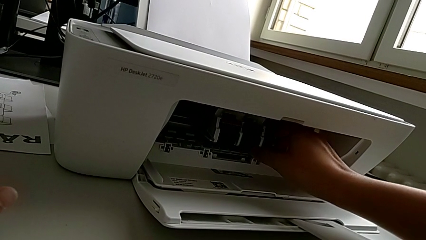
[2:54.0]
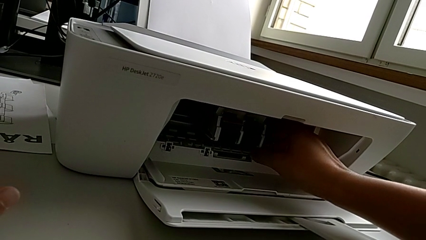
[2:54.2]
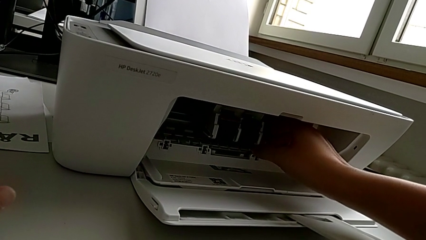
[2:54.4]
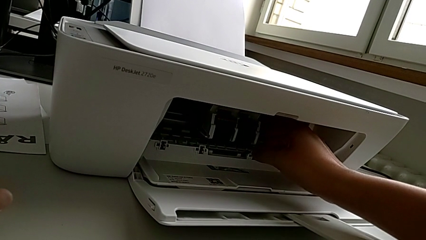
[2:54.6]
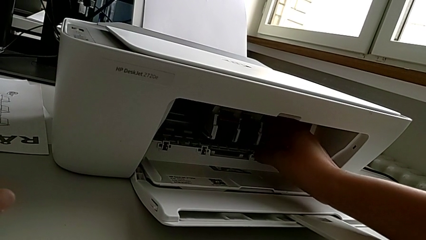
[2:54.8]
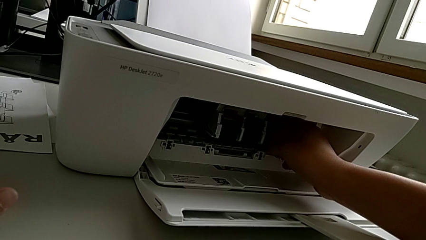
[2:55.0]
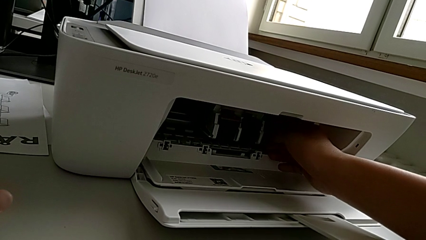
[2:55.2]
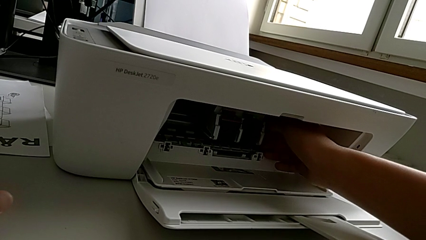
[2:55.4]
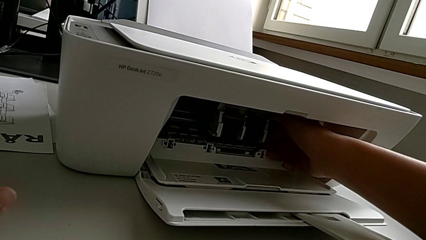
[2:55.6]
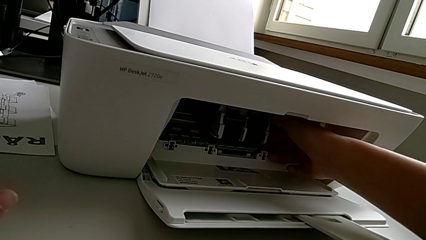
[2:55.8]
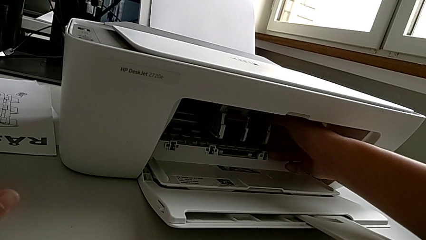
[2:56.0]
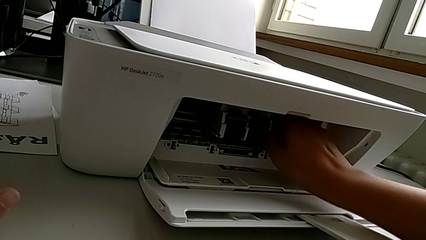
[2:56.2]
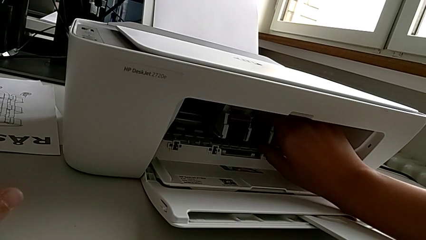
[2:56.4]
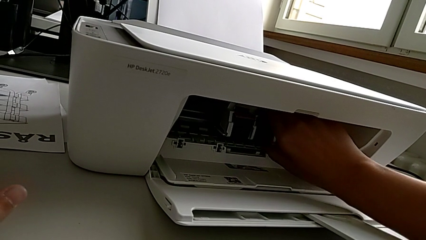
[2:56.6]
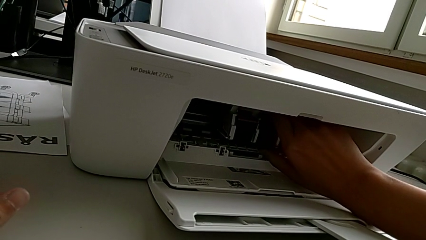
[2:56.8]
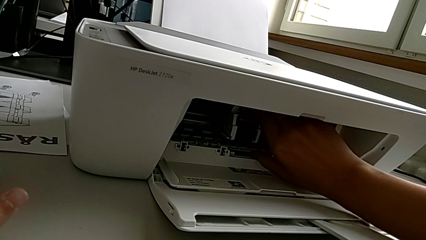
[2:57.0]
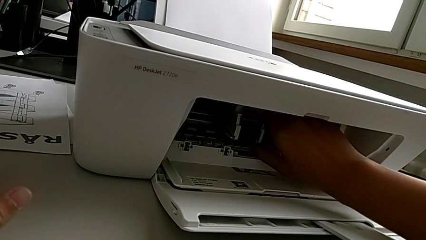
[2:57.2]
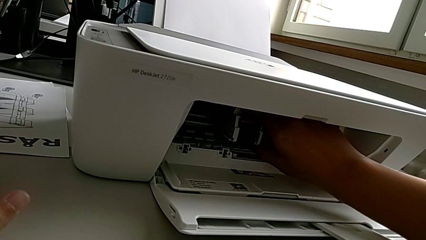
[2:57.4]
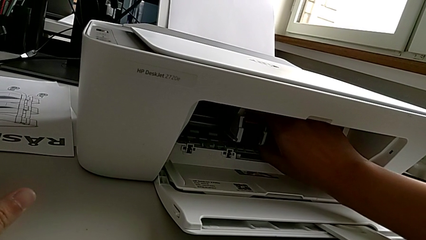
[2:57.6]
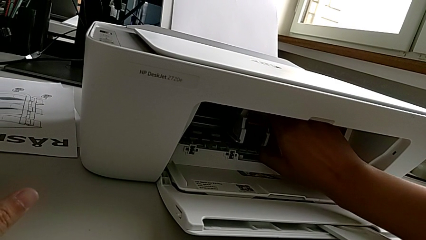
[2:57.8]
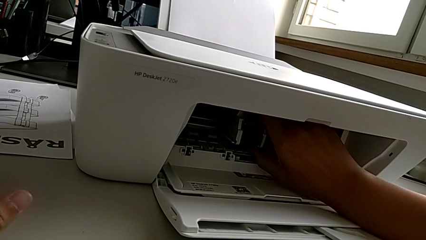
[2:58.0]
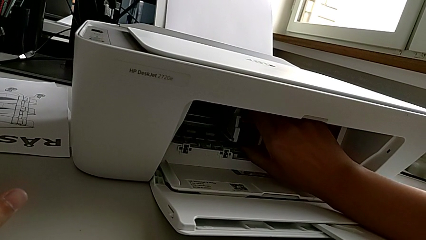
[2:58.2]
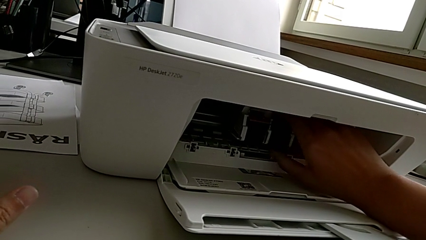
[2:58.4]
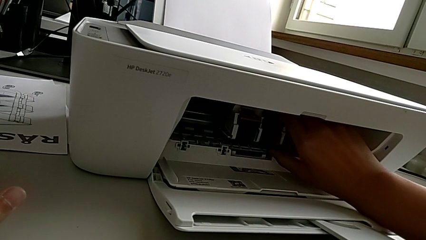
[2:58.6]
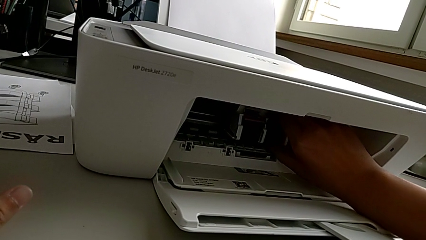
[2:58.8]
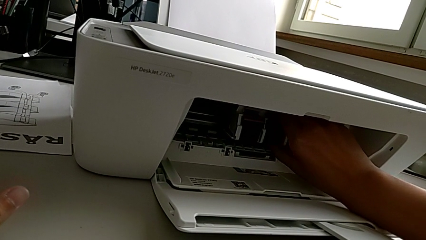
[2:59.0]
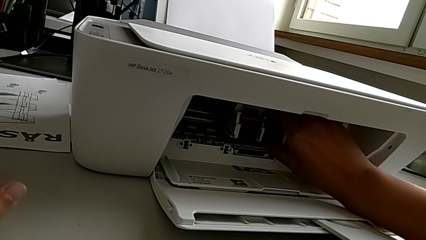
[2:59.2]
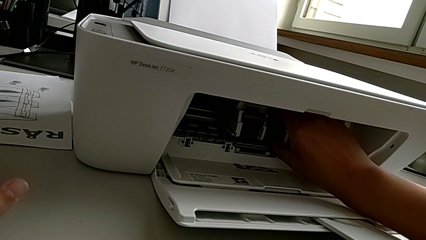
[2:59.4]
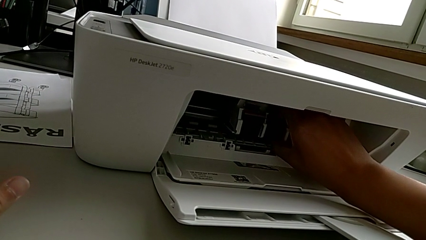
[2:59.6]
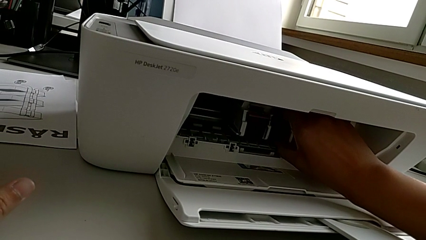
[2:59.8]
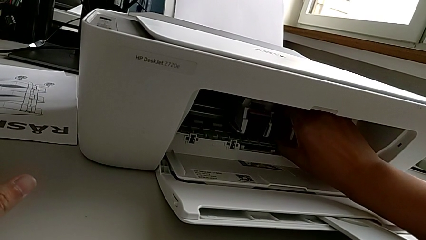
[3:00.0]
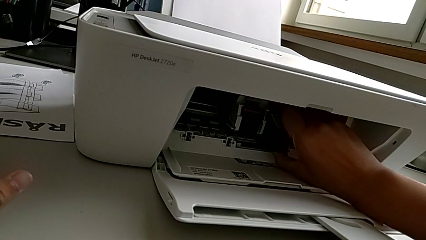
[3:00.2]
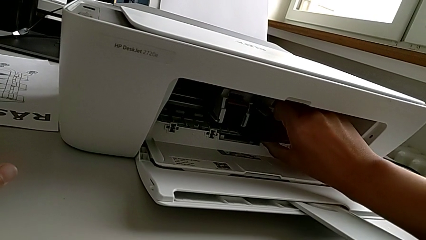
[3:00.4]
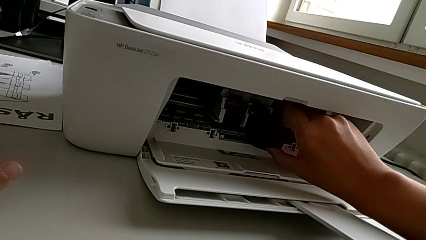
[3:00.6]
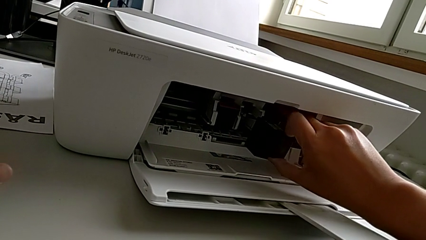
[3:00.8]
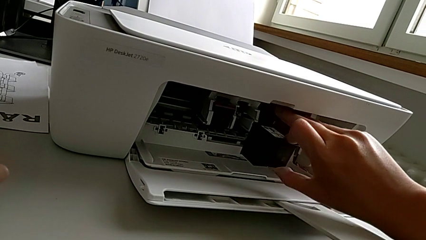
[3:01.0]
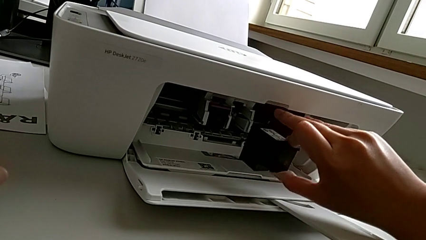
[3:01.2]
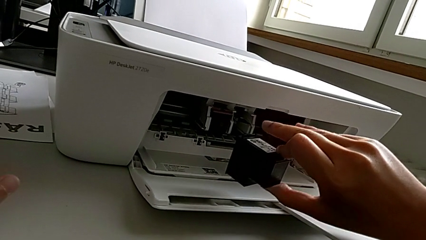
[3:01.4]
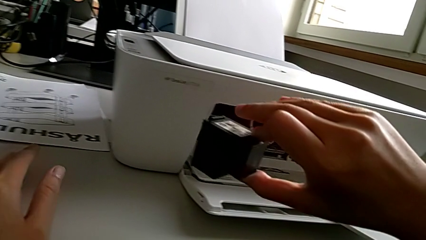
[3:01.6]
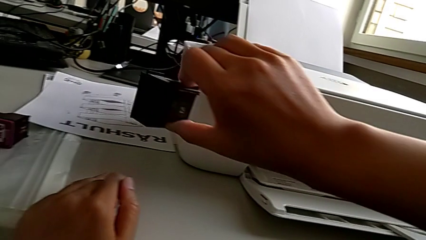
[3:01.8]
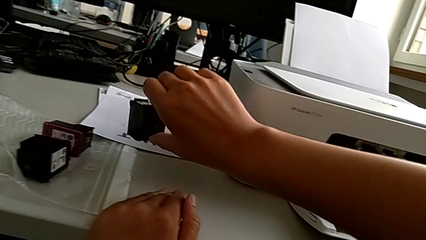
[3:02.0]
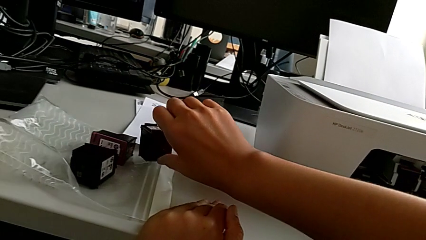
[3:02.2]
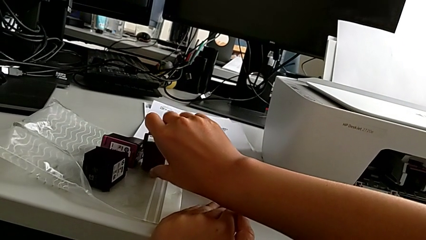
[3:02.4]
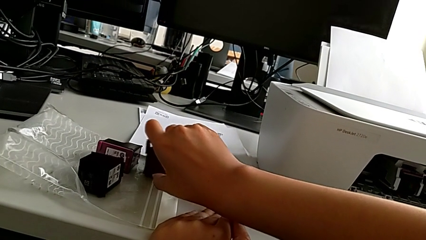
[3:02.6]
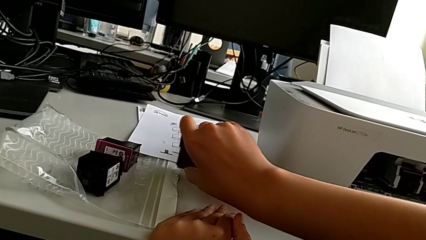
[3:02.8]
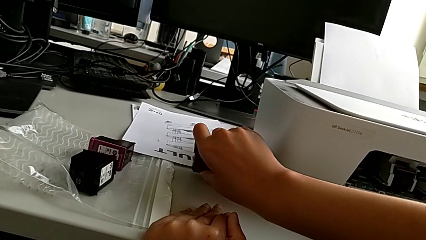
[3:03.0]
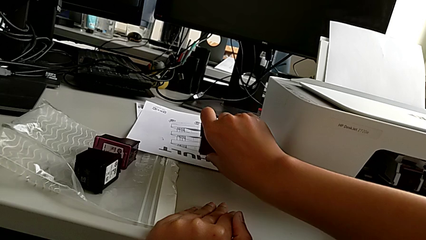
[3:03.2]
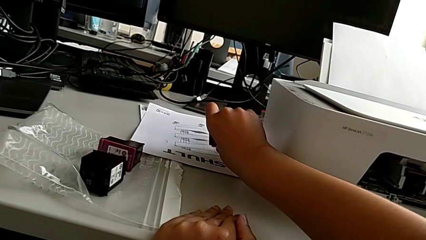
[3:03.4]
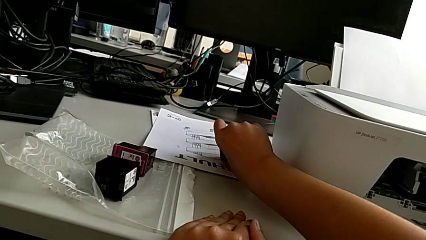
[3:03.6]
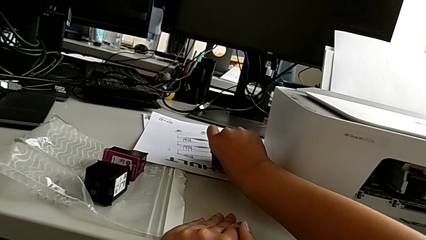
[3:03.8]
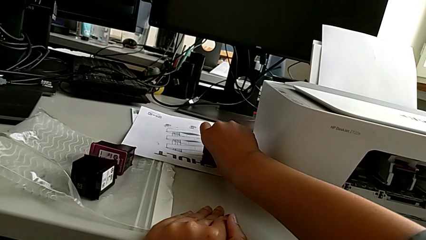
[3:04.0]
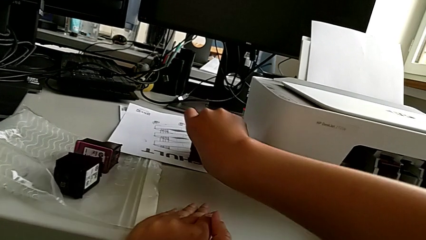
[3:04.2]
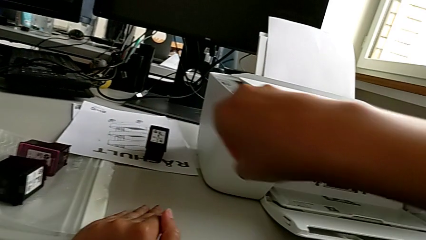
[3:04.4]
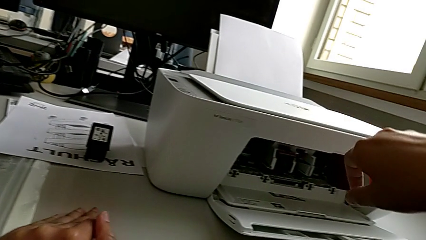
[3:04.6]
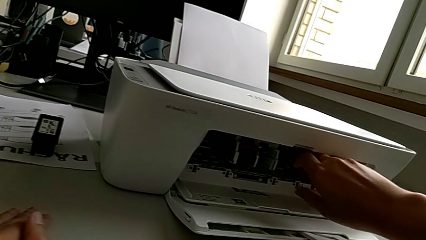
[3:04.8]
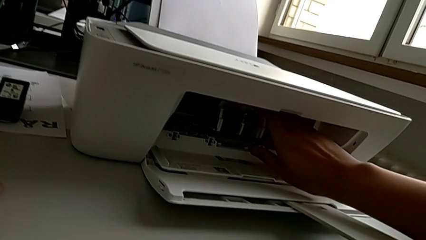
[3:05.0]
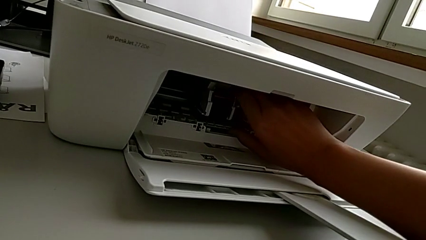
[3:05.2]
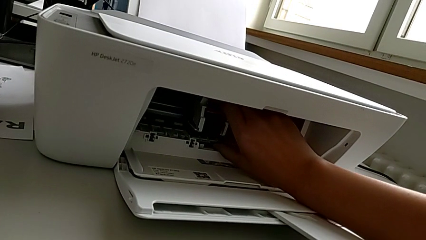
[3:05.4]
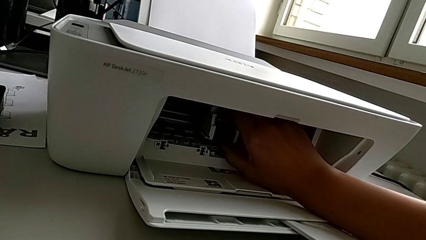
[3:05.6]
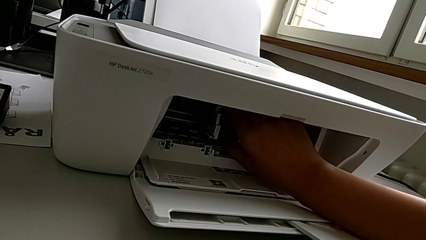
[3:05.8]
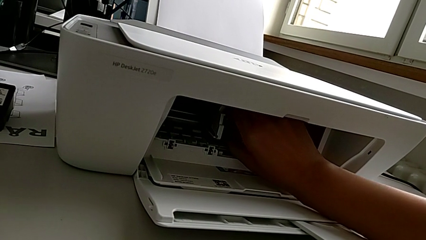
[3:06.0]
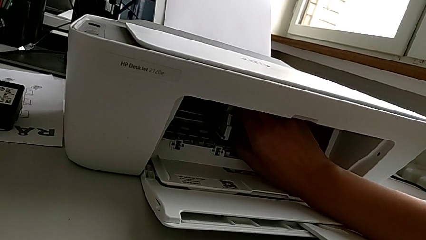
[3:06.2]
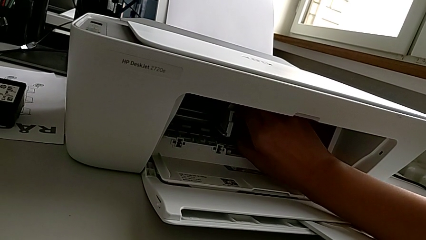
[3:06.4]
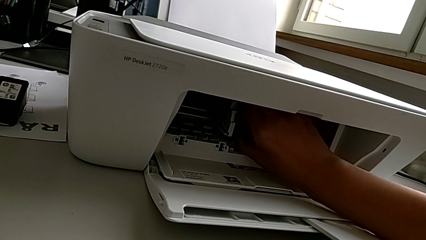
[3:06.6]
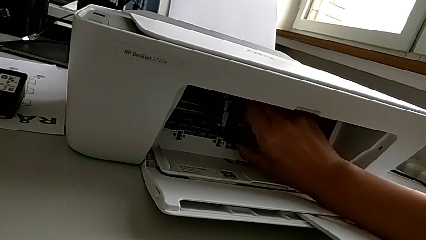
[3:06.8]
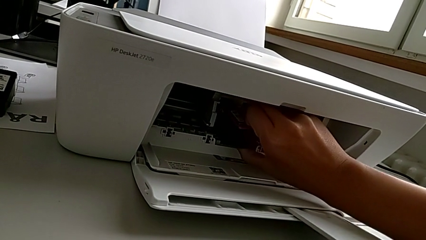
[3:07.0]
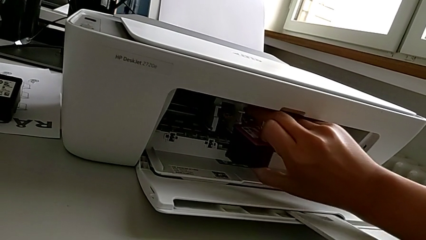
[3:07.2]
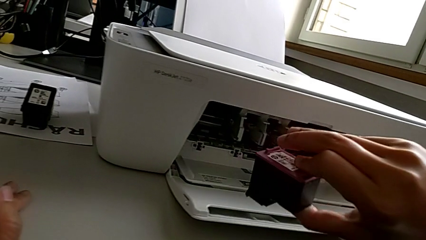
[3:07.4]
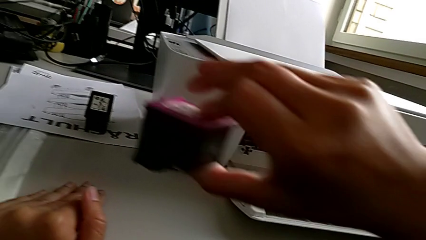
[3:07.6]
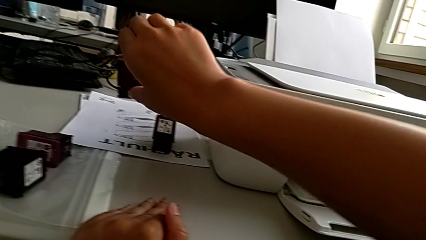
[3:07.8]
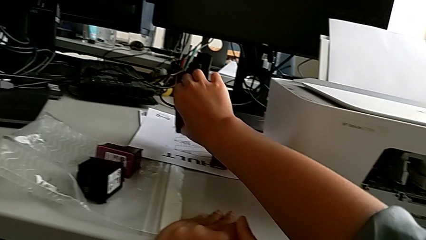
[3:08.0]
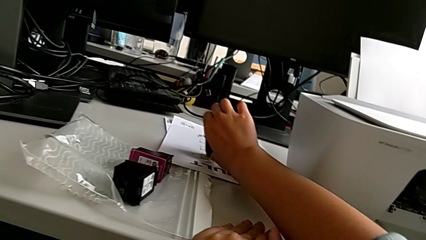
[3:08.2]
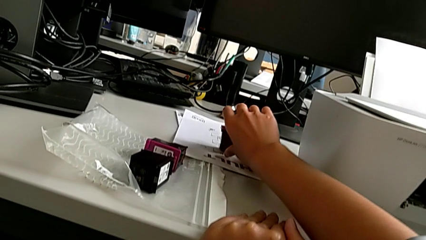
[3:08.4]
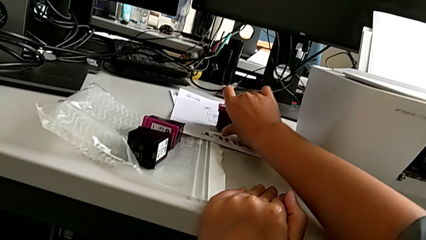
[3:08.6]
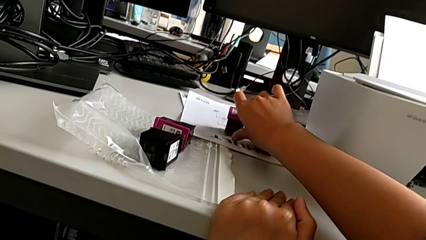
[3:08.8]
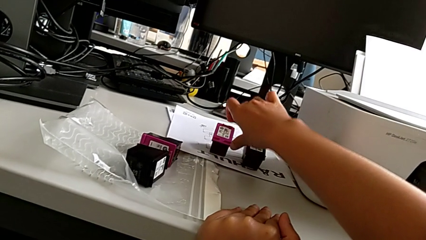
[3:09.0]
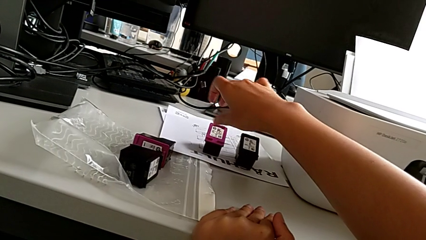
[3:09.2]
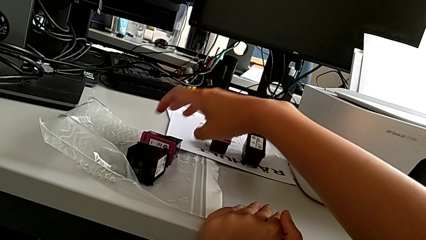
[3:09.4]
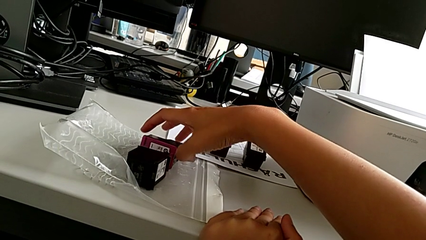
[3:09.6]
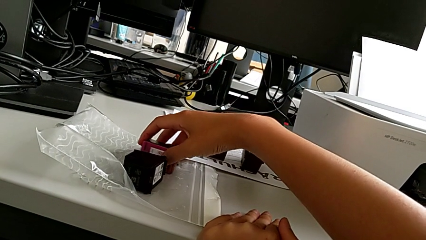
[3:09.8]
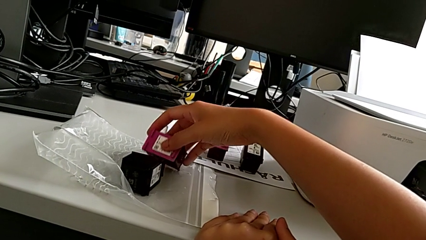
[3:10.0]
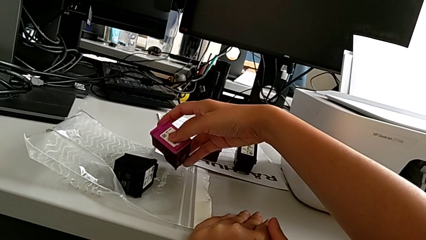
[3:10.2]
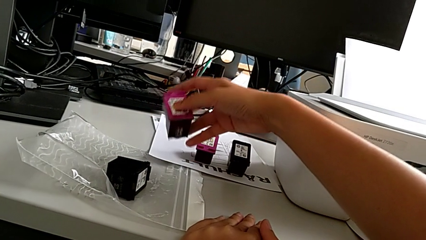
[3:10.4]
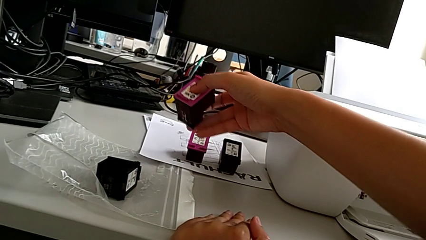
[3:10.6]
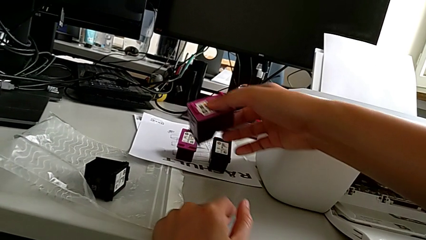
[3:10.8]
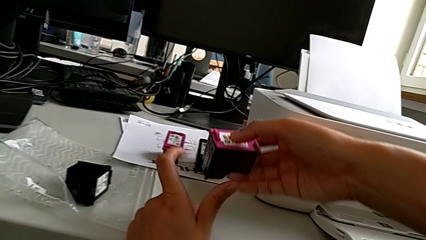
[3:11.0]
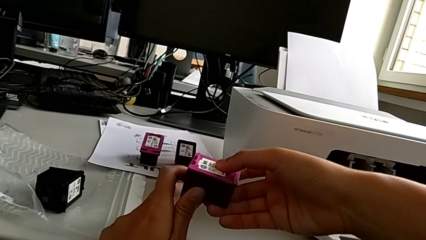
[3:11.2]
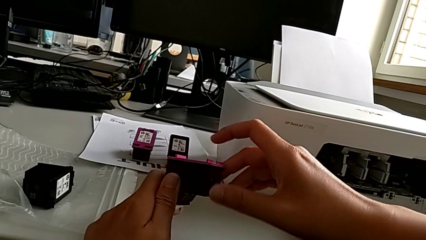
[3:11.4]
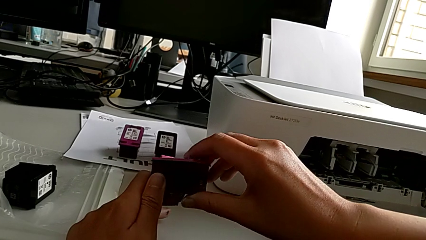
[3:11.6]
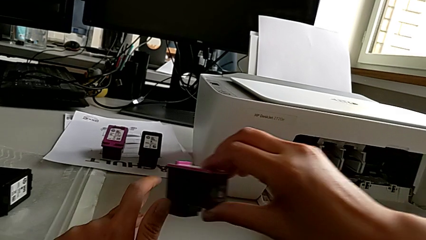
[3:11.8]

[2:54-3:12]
The camera wearer is exchanging the ink cartridges of the printer. They touch the ink cartridge, withdraw the first ink cartridge, place the black ink cartridge, touch the magenta ink cartridge, withdraw it, place it and grab it.
